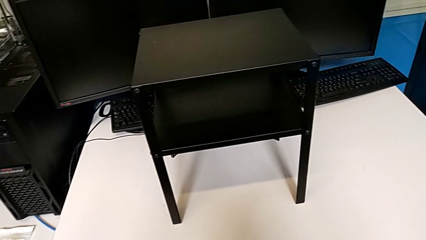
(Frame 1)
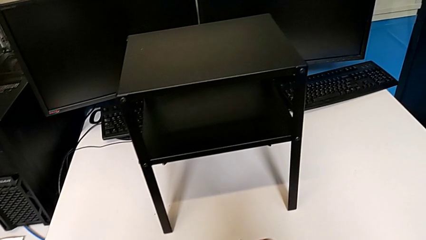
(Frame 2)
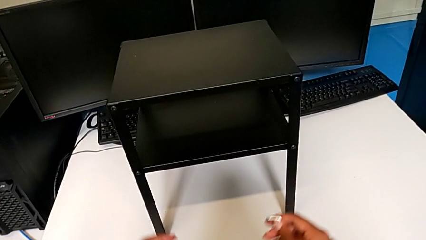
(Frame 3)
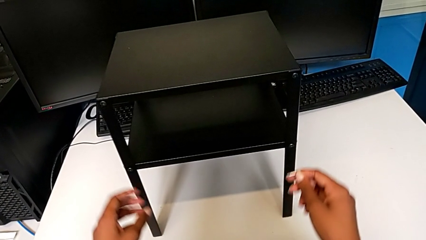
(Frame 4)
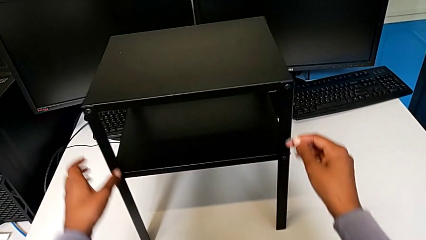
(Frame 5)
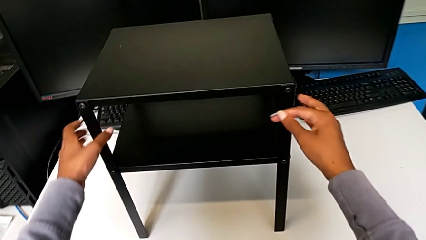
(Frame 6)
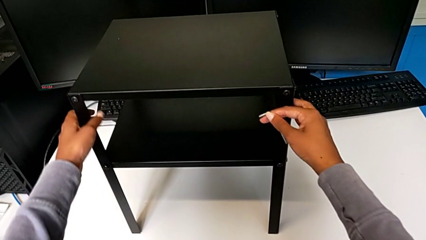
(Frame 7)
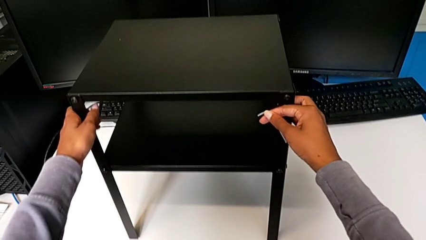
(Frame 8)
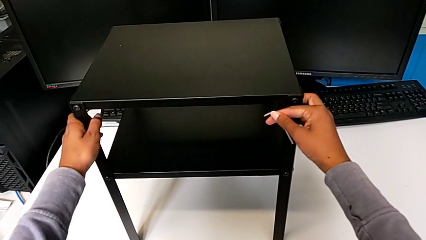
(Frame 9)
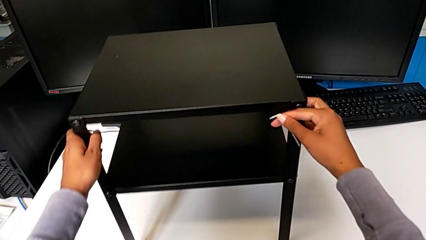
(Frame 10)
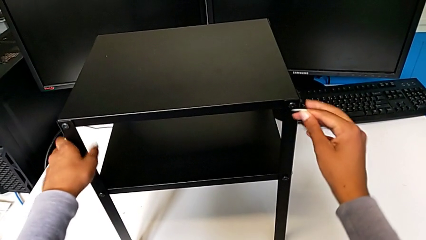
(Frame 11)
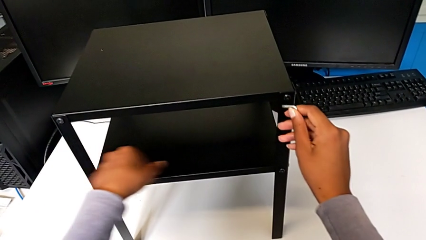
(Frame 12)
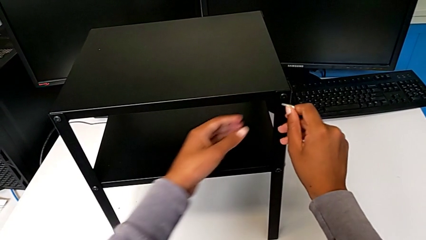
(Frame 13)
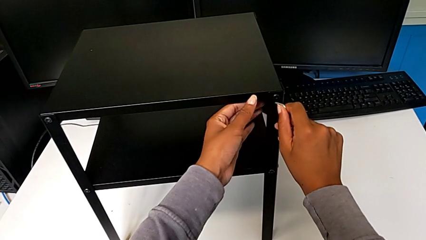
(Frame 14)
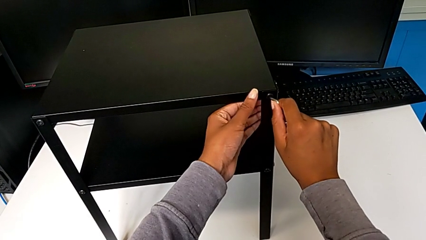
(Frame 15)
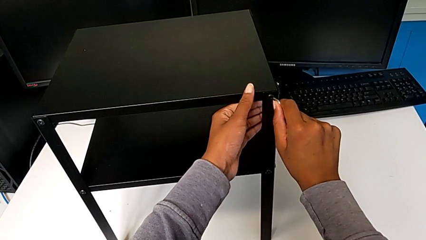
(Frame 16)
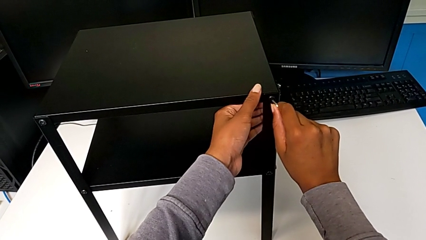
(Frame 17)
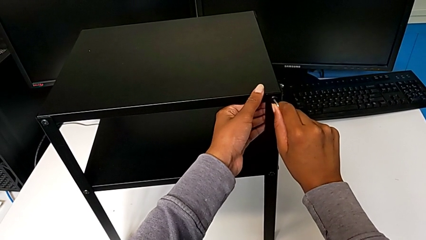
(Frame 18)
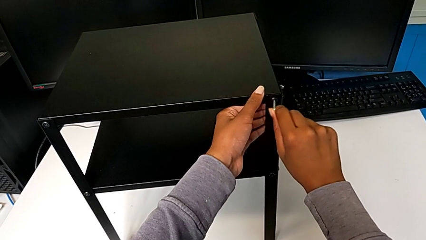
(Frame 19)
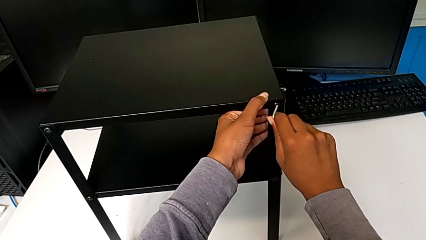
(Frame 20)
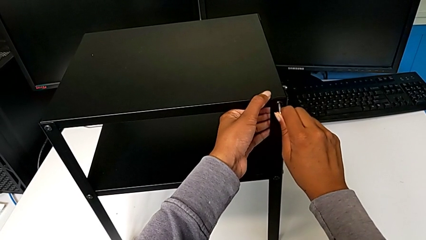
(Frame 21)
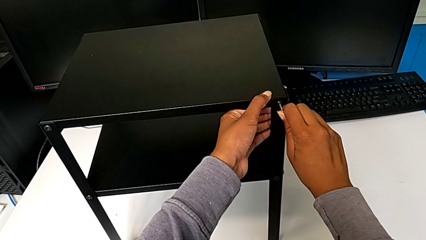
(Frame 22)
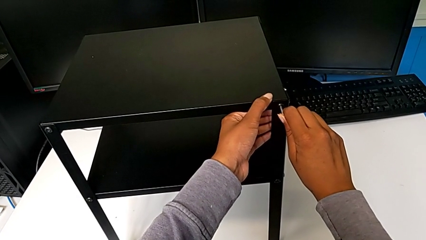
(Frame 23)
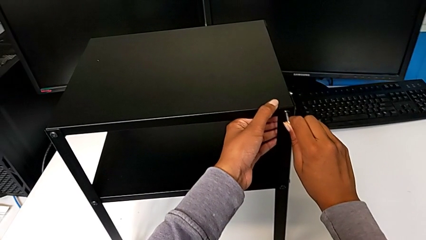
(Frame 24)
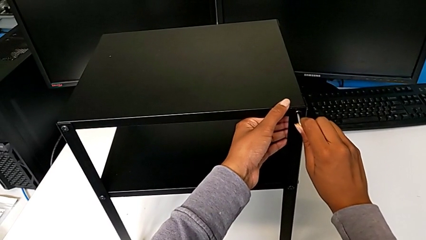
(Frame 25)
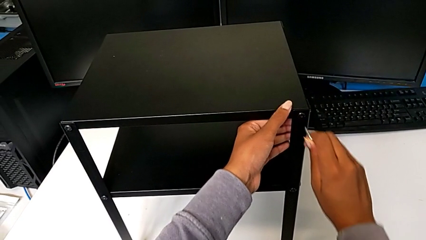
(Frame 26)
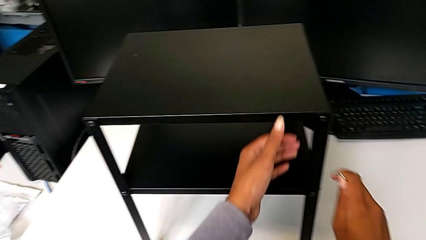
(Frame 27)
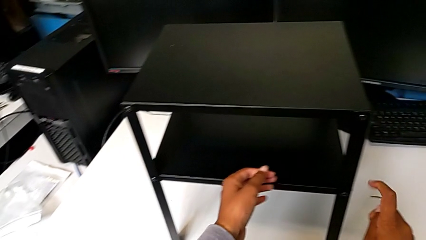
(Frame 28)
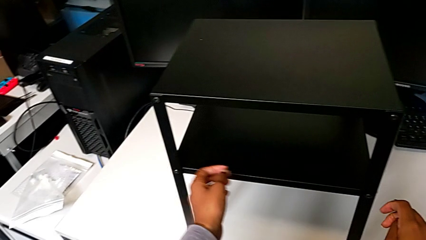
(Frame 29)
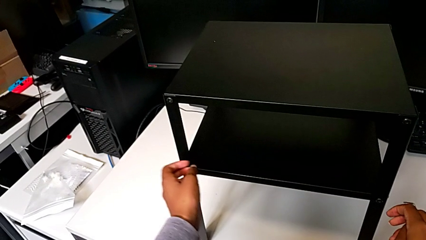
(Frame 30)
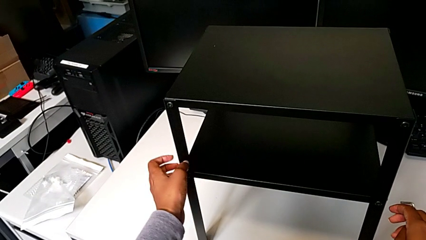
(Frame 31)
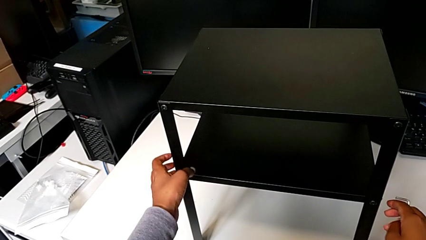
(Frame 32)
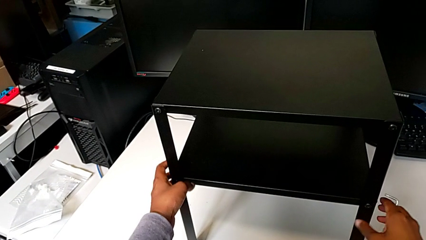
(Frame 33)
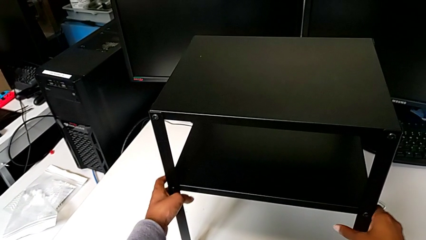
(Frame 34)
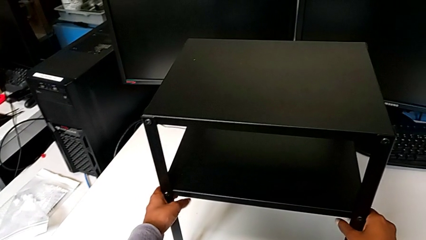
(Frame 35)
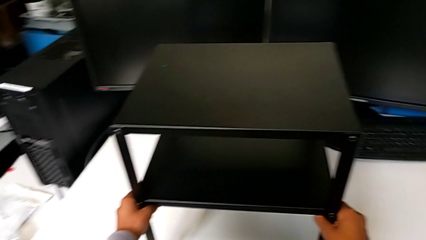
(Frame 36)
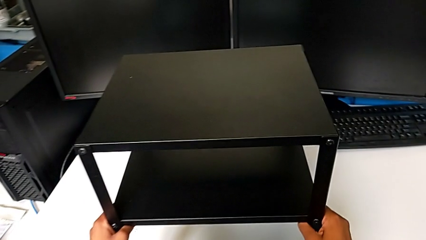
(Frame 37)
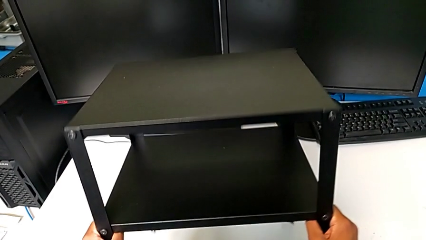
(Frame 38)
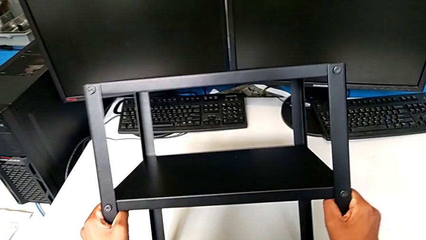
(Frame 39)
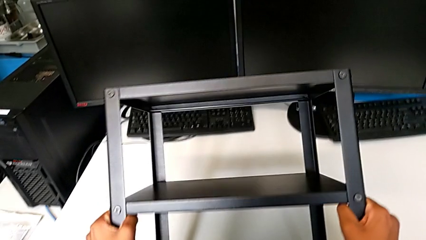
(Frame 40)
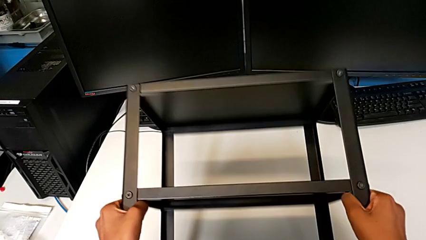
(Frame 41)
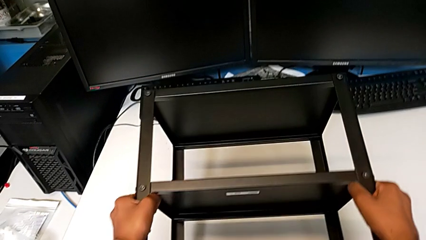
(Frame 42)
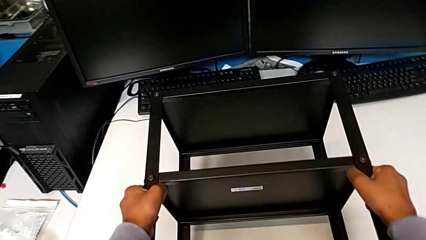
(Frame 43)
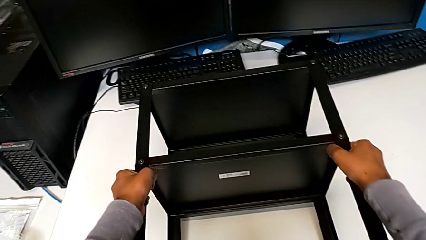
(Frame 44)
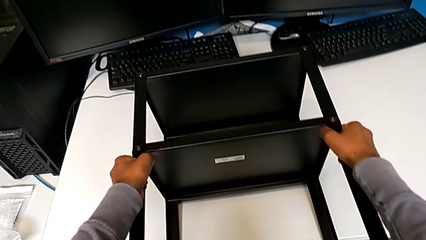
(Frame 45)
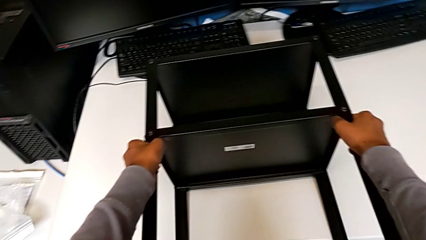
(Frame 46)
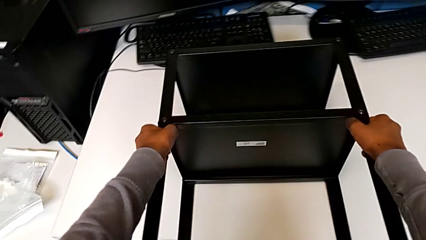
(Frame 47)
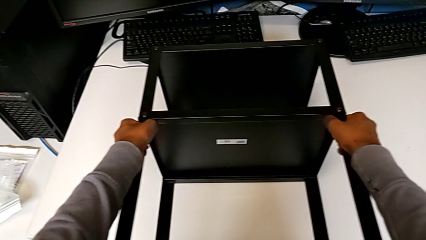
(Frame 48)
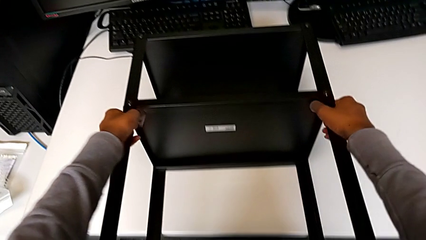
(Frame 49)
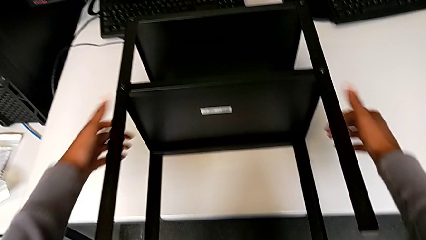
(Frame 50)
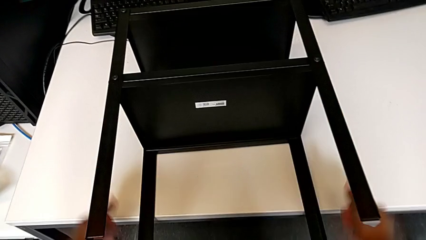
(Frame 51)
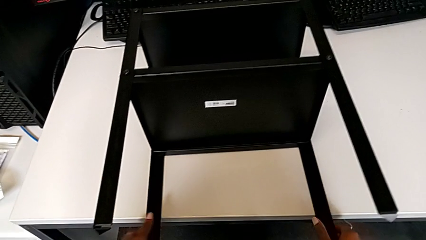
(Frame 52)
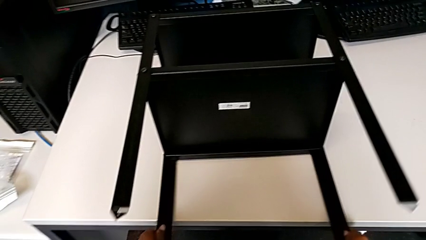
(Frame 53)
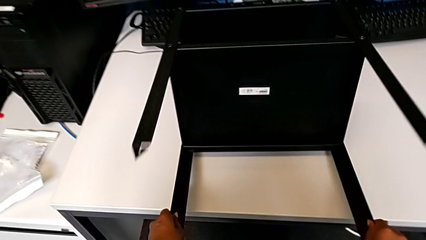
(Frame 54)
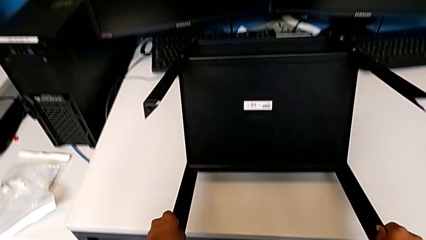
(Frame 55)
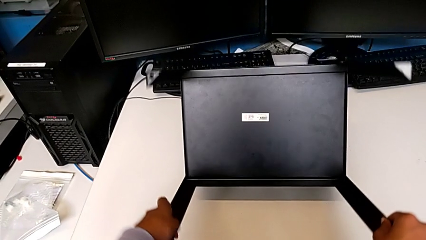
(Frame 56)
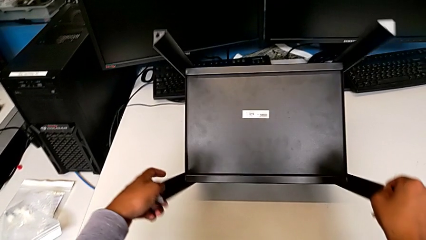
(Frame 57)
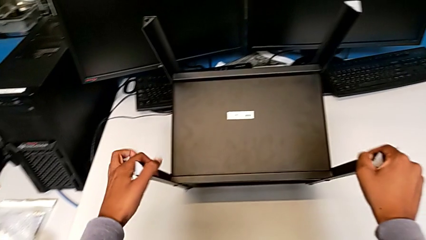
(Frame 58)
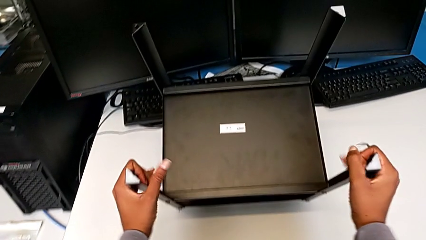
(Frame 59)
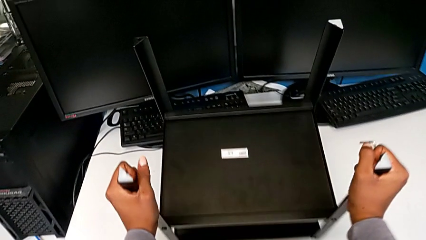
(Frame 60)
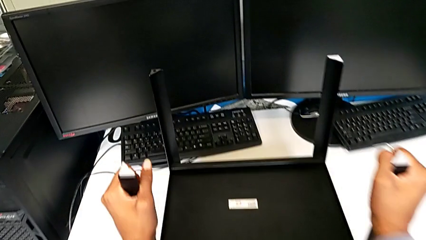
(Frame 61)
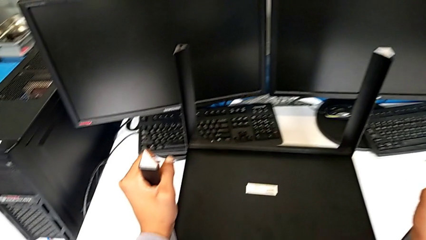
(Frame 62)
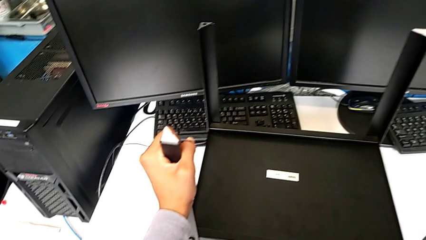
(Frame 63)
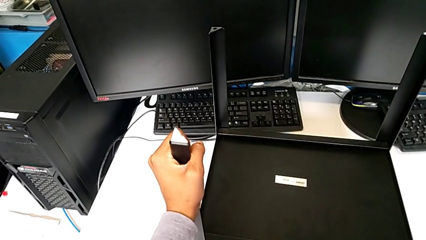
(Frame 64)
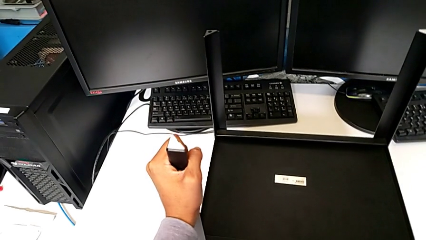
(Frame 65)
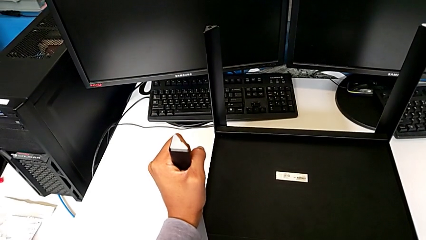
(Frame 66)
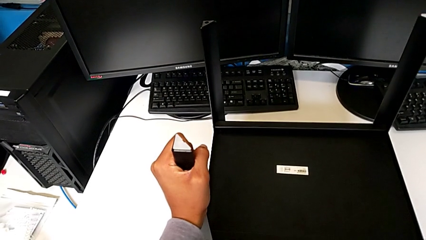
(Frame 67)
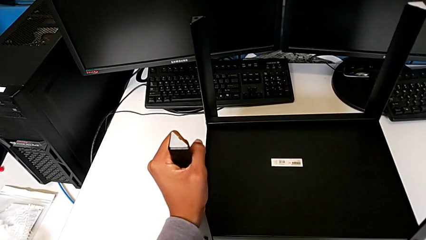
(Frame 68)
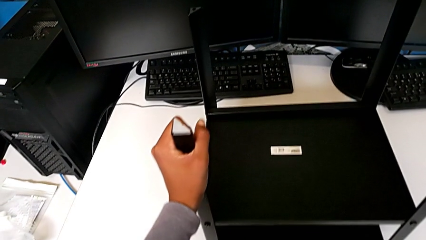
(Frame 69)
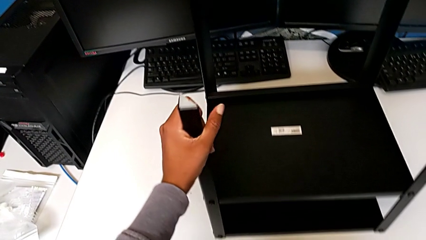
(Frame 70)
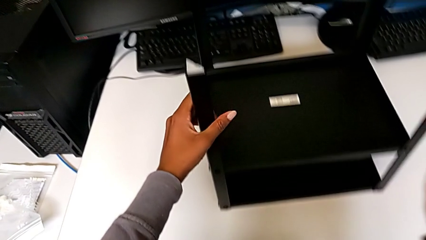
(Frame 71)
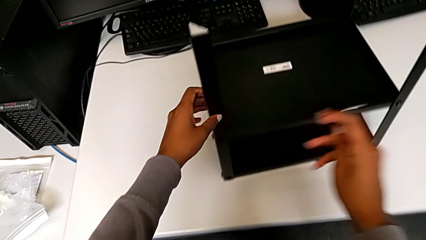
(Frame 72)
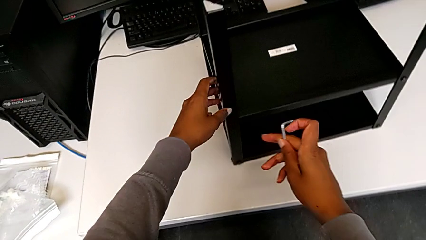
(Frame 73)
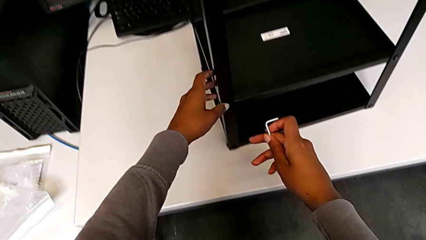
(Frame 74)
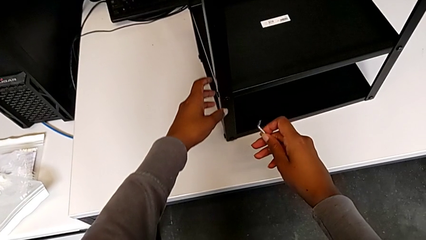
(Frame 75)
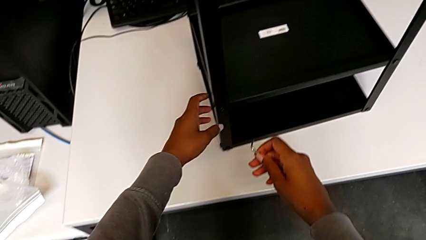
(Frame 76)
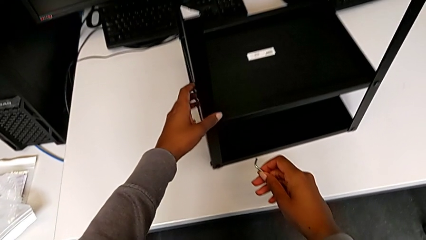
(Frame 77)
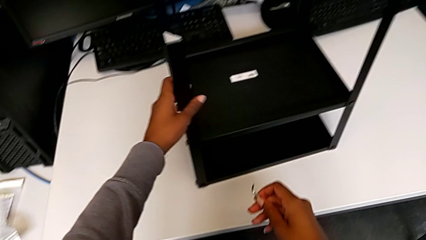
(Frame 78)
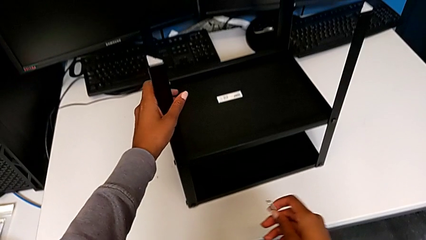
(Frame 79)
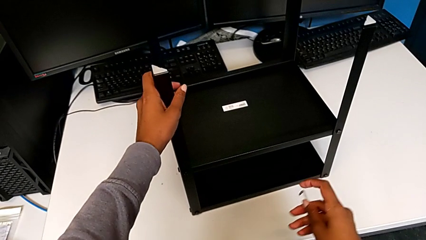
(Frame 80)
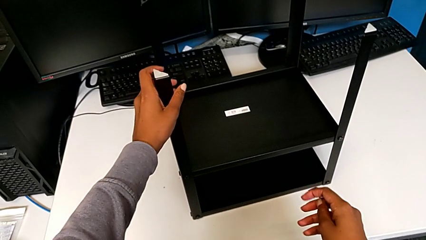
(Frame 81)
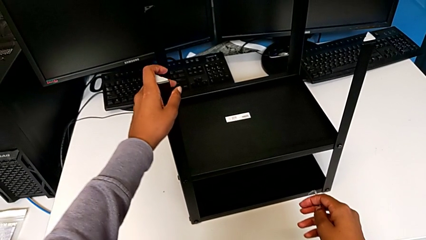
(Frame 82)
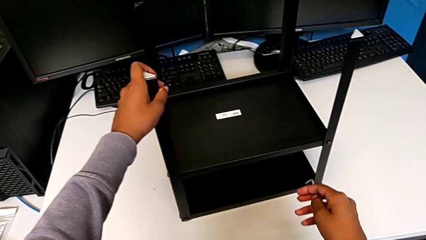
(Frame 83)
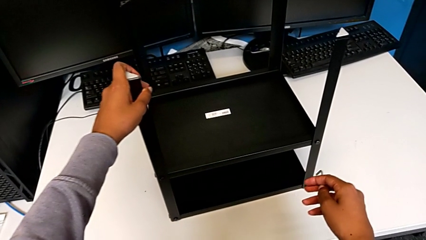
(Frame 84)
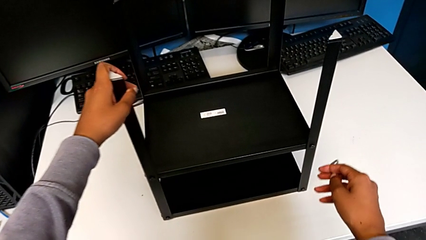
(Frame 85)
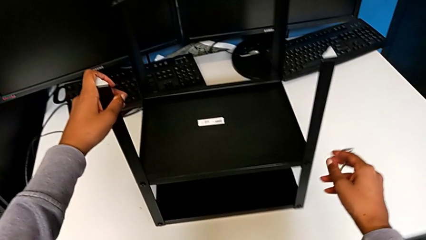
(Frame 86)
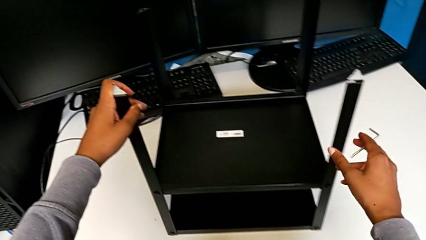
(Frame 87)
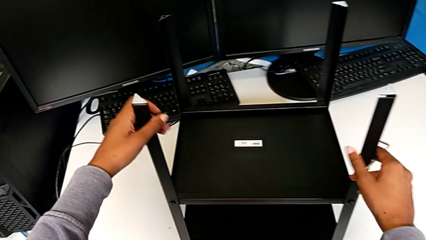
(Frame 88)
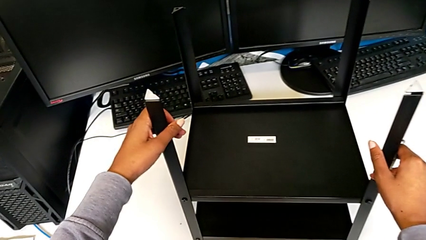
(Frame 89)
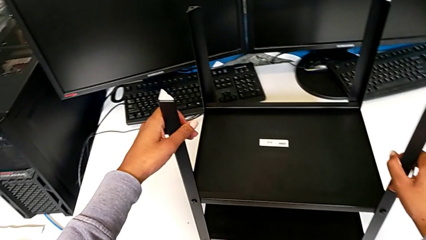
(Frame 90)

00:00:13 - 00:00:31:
The camera wearer is unscrewing the screws from the table. They approach the nightstand, align it, wrongly insert the Allen wrench, withdraw it, grab the nightstand, wrongly rotate it, approach the Allen wrench and align the nightstand.
